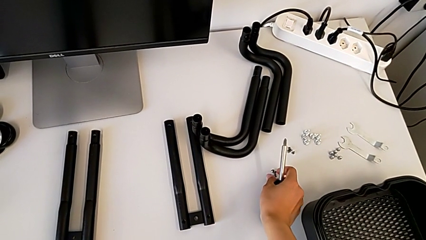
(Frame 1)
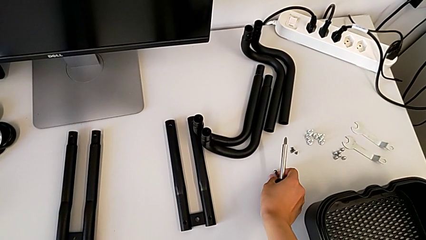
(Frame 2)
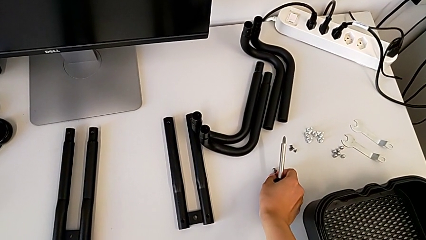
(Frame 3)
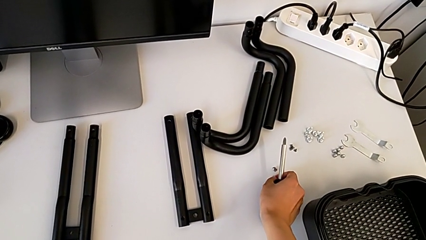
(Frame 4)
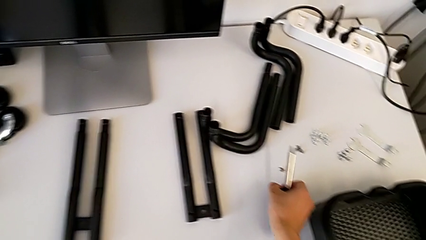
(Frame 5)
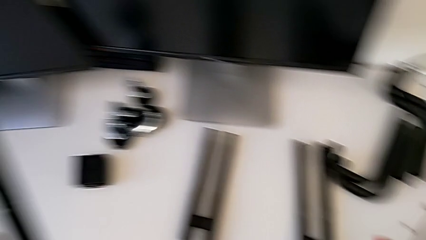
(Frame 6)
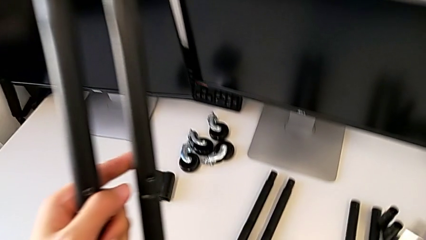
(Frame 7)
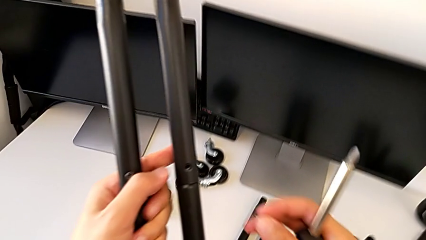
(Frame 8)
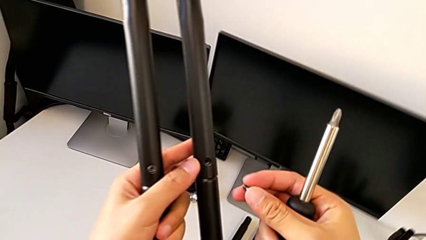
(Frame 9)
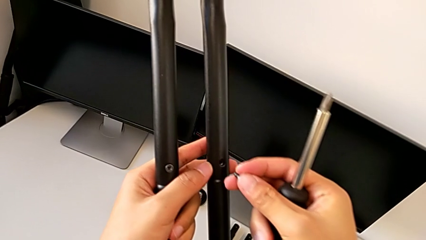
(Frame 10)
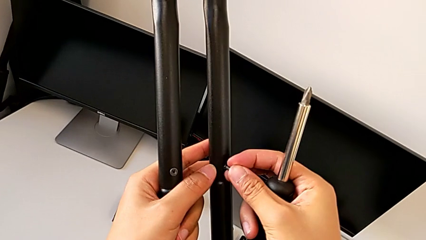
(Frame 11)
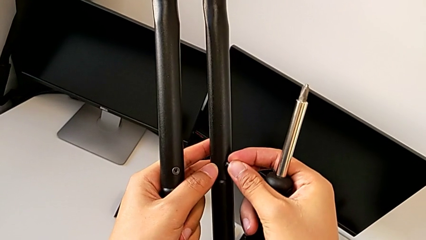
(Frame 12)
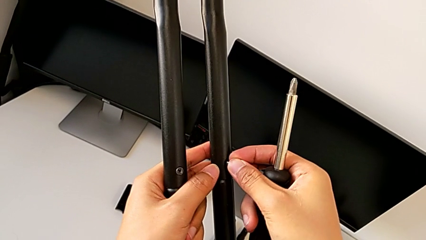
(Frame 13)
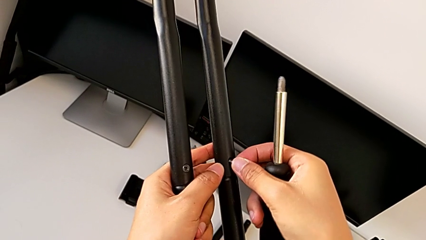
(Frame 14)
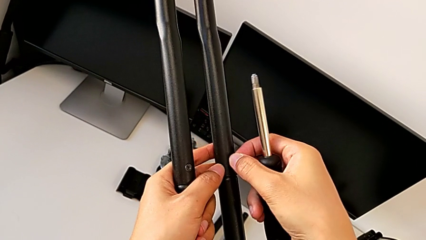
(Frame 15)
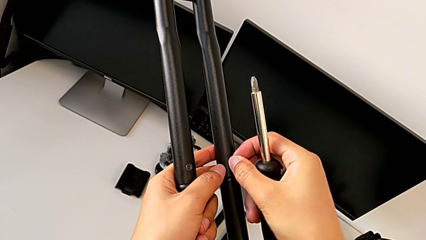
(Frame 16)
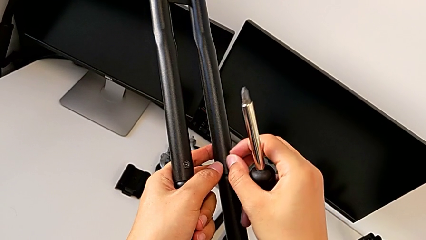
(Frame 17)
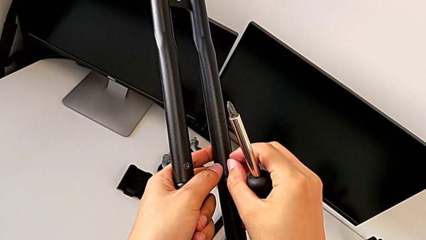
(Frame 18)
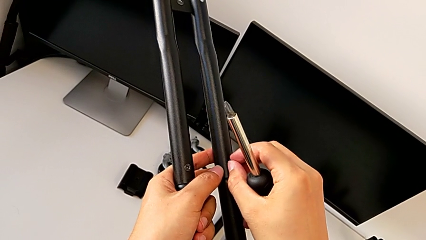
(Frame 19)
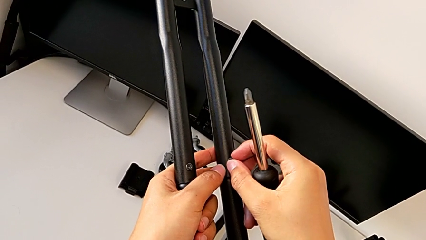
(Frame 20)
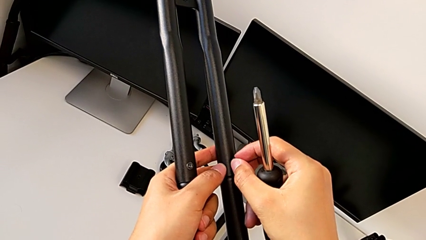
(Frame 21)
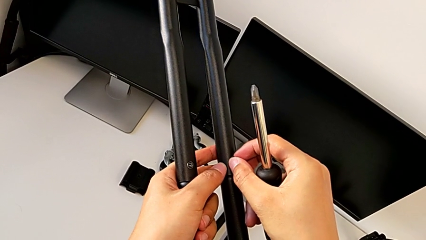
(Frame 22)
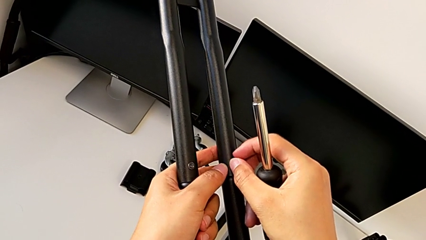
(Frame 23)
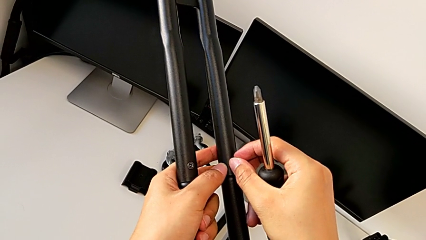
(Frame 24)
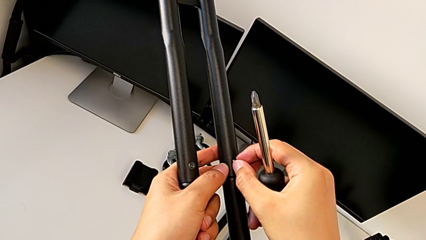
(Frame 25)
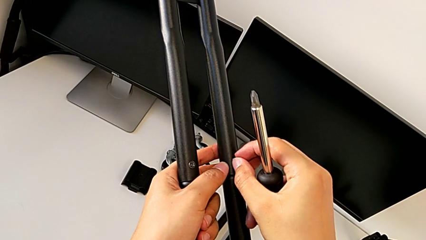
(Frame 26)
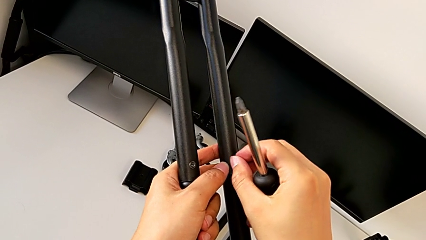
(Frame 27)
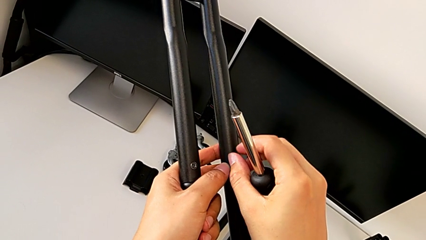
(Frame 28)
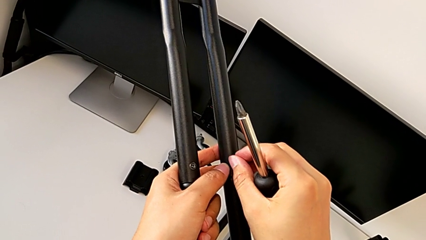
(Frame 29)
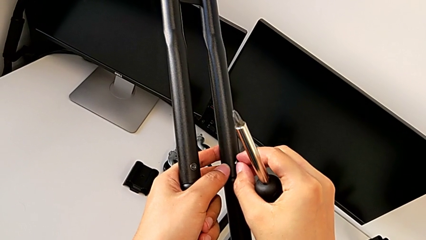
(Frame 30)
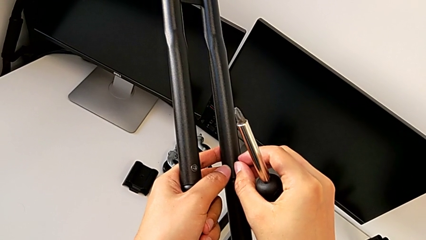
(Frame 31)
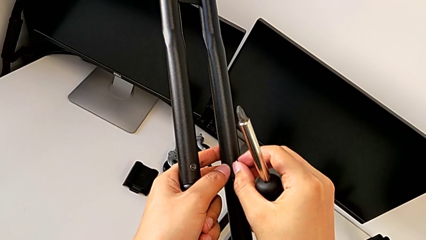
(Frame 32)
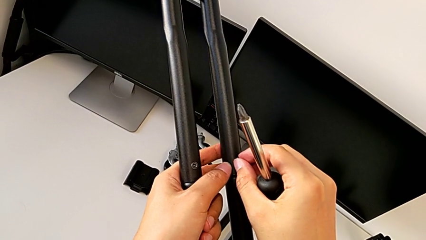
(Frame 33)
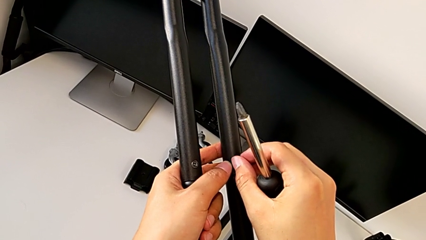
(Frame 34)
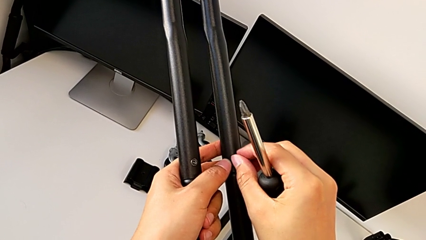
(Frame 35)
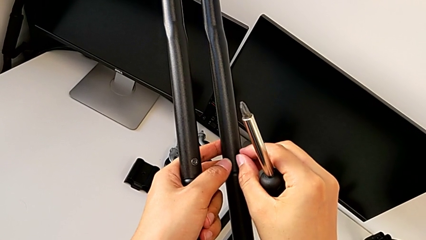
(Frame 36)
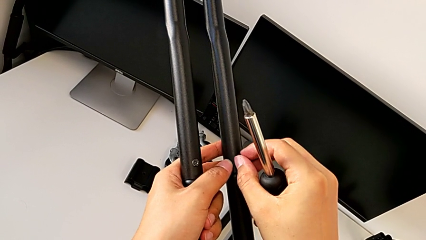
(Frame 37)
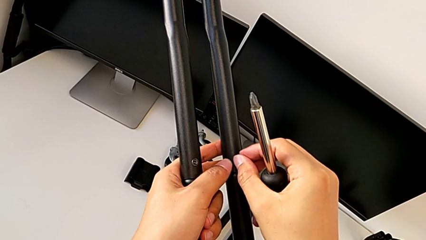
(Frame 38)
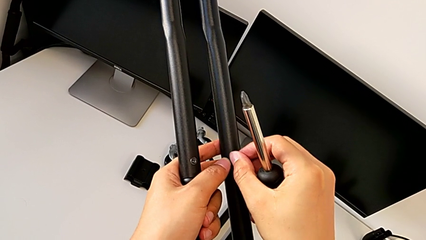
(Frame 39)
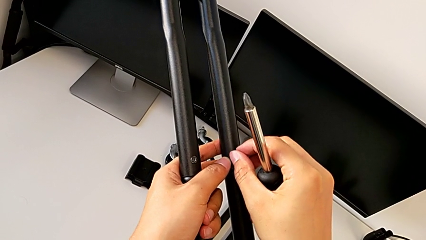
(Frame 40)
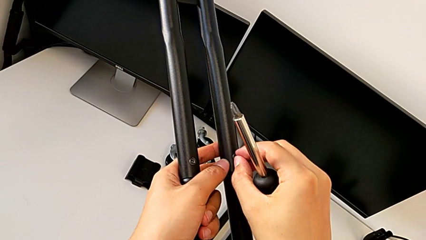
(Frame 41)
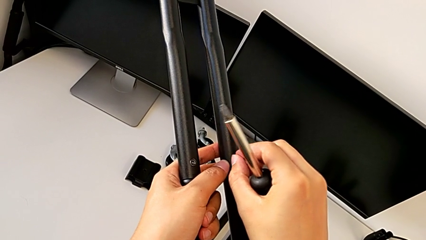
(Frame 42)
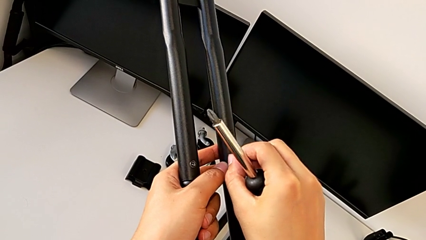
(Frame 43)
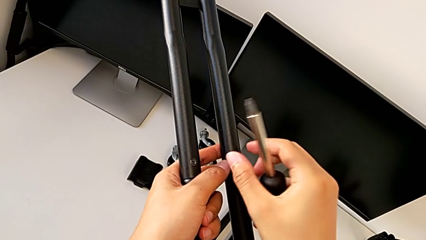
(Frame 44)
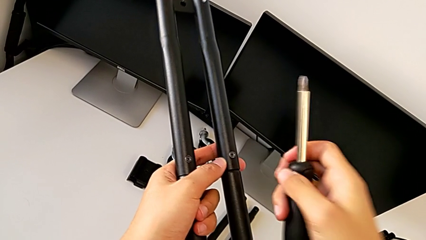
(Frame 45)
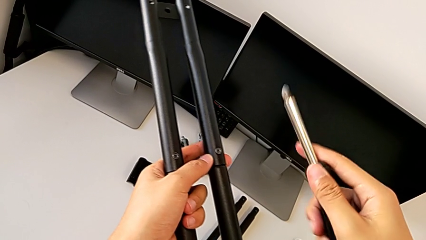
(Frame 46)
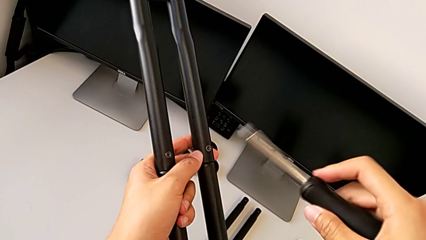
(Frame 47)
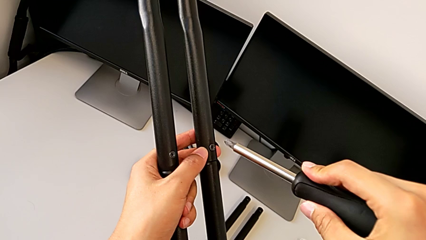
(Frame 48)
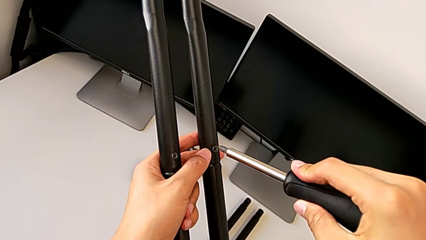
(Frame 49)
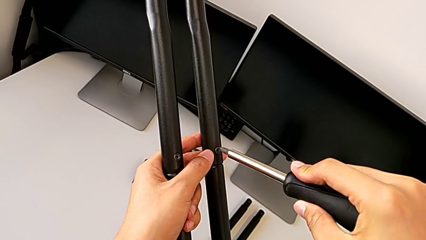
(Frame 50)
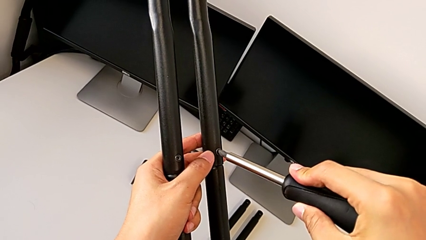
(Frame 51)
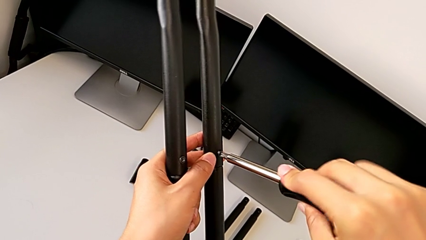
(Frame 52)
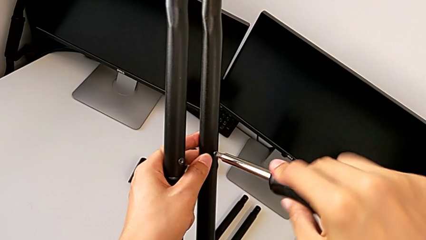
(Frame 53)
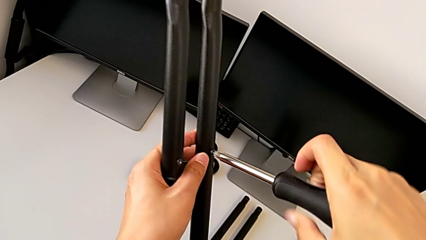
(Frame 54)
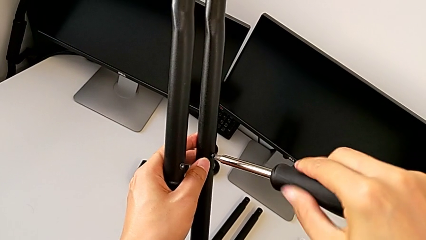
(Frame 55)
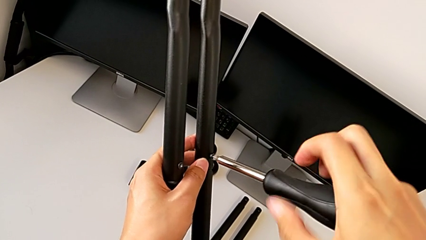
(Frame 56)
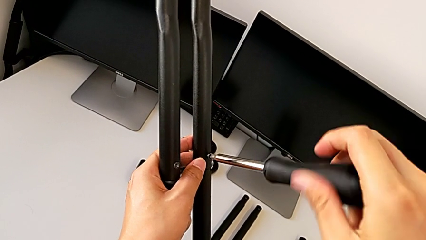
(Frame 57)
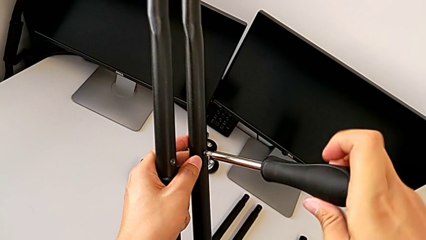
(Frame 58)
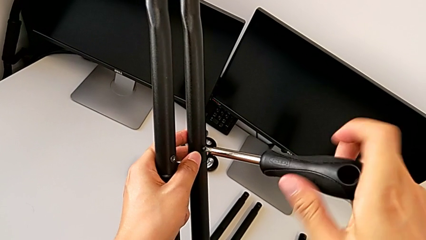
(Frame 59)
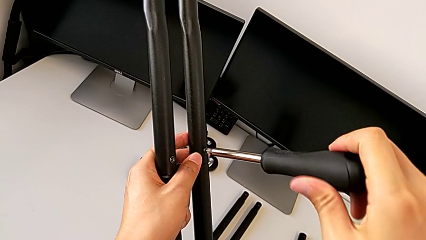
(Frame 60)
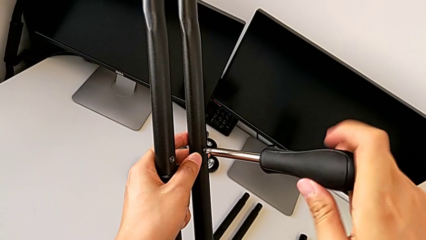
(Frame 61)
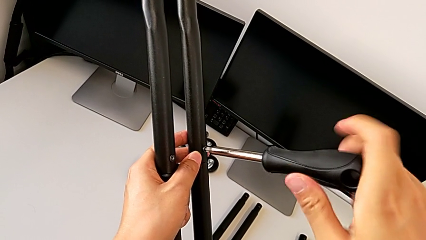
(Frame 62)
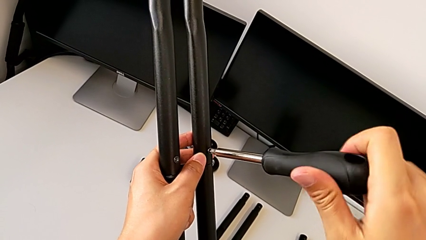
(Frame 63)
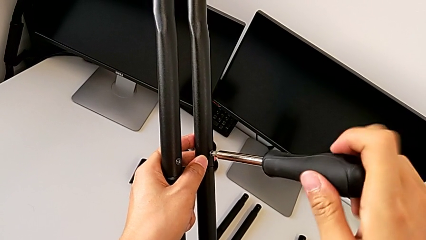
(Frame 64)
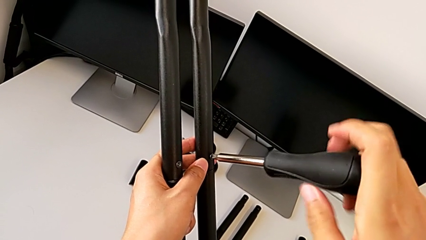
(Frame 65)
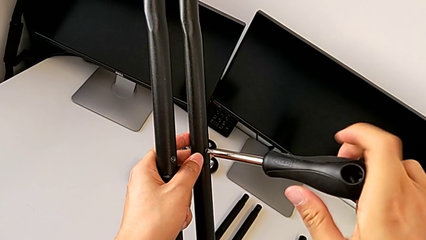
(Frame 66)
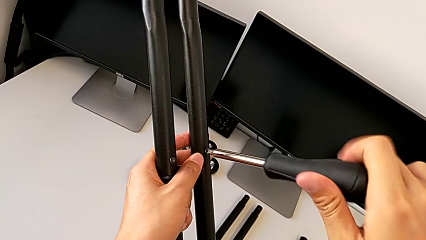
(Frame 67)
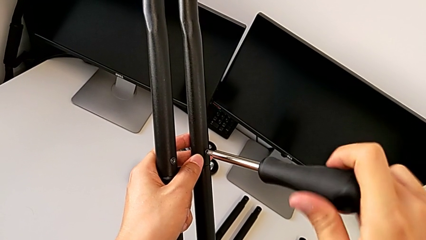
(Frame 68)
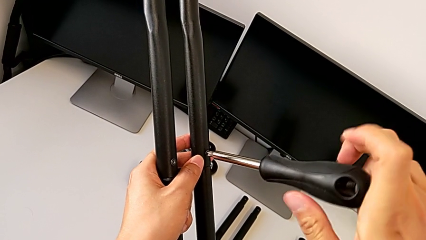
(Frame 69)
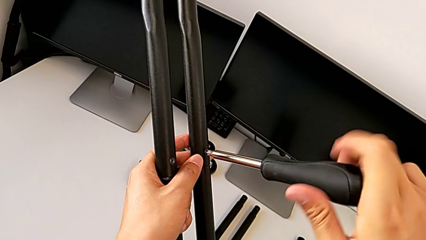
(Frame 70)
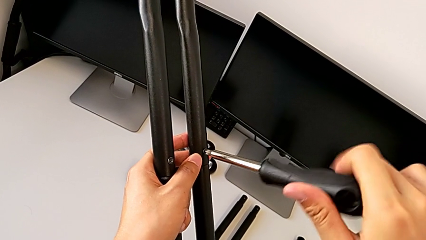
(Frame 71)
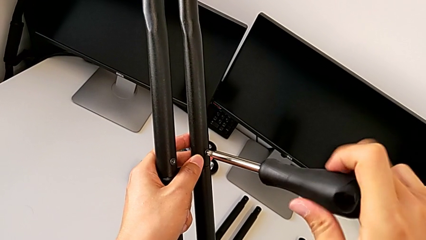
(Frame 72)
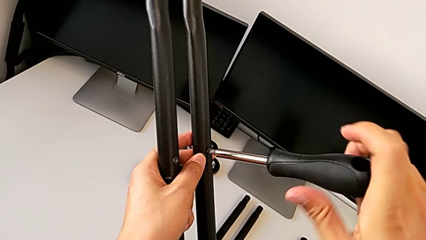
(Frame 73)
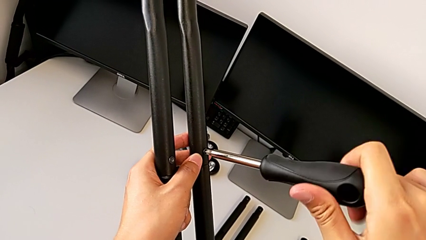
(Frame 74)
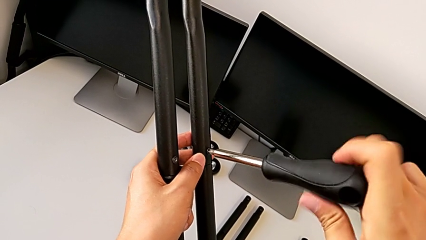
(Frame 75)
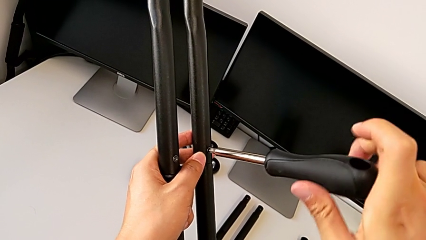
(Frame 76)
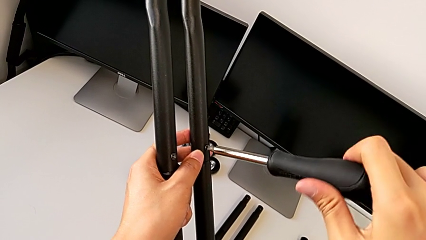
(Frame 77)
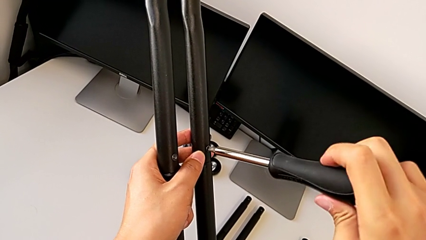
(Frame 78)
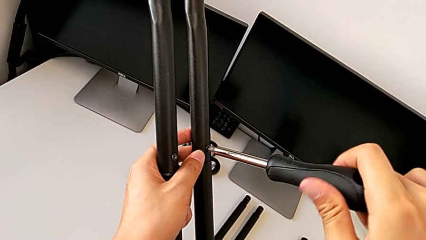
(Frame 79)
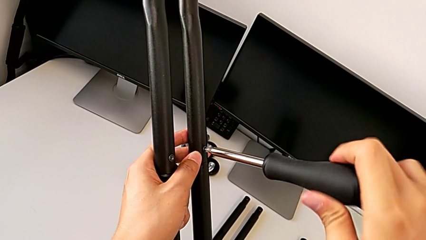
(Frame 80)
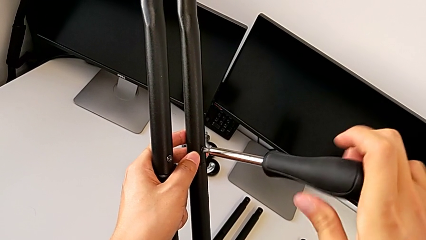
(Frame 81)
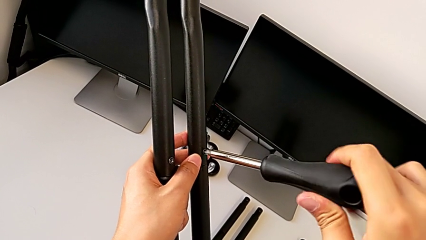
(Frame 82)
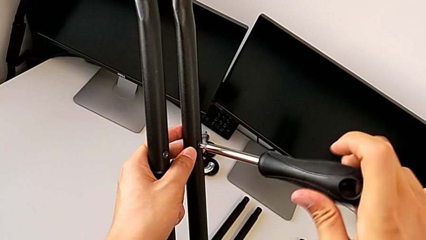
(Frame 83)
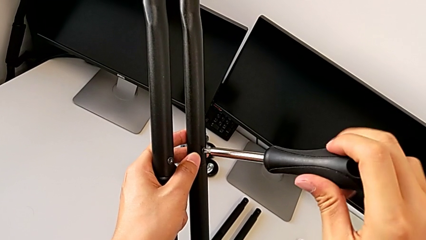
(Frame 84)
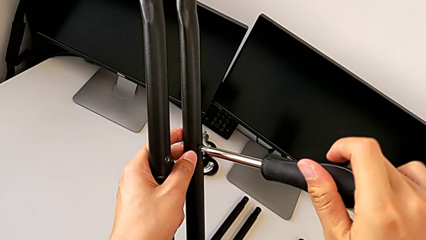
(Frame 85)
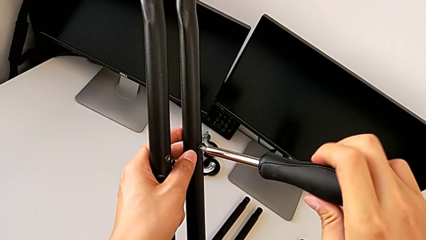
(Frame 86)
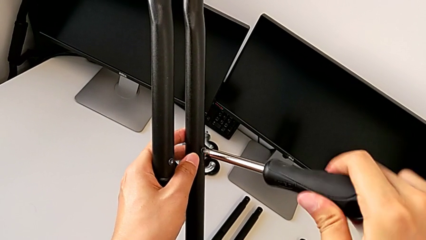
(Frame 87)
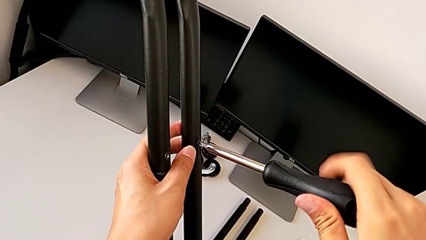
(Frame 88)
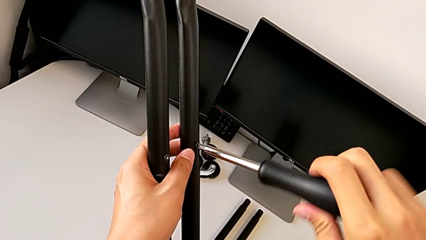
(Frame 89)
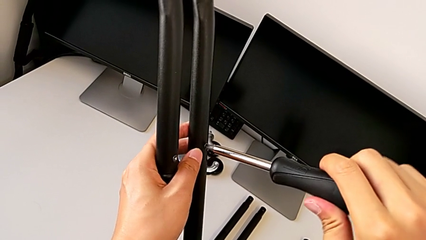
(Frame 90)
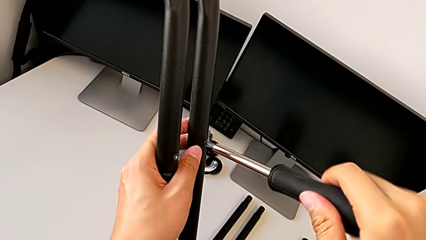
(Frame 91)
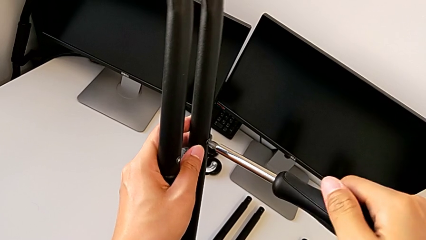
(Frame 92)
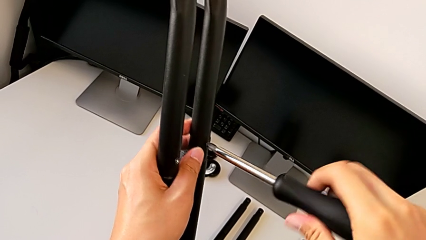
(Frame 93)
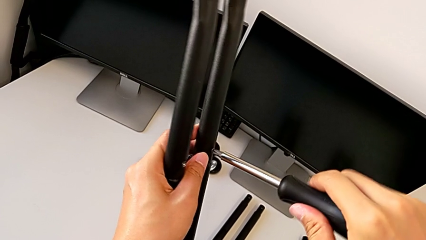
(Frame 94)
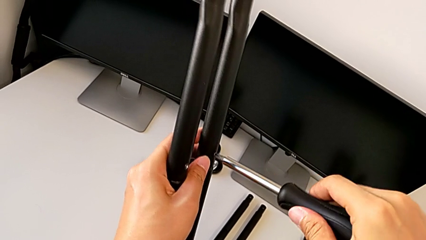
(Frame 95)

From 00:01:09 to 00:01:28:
The camera wearer is assembling the first side bars. They lift the second screw, insert it, screw it, lift the screwdriver, insert the second screwdriver and screw the second screw.
